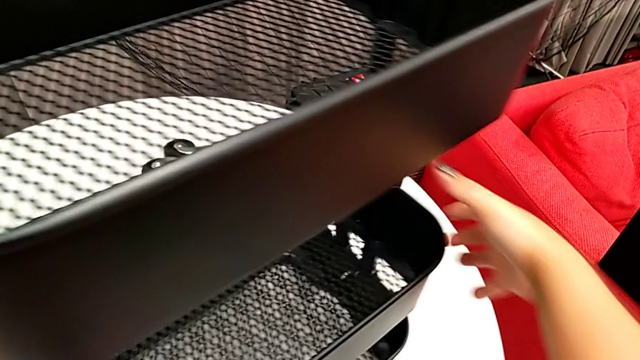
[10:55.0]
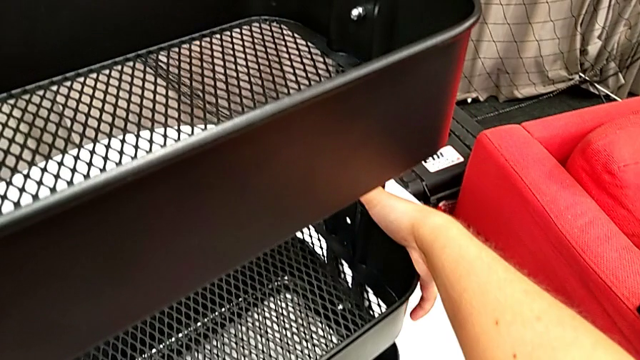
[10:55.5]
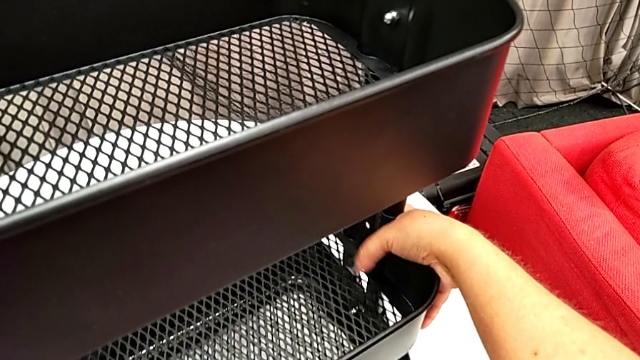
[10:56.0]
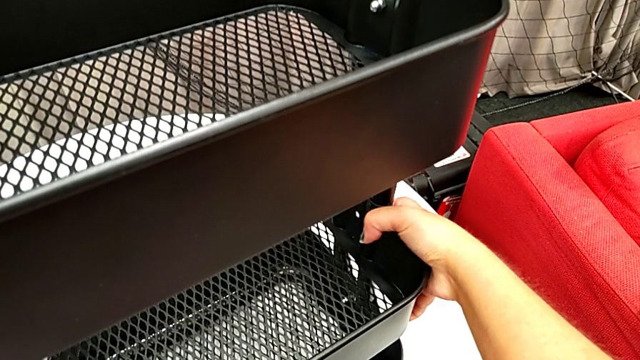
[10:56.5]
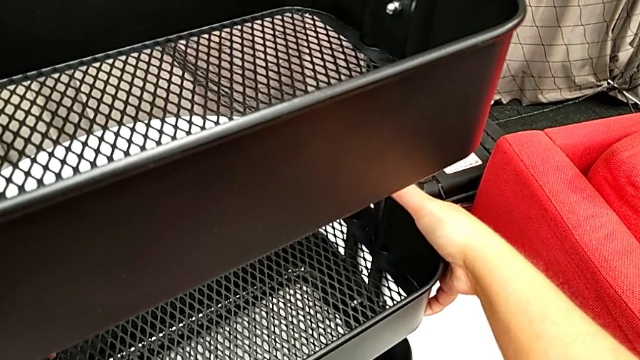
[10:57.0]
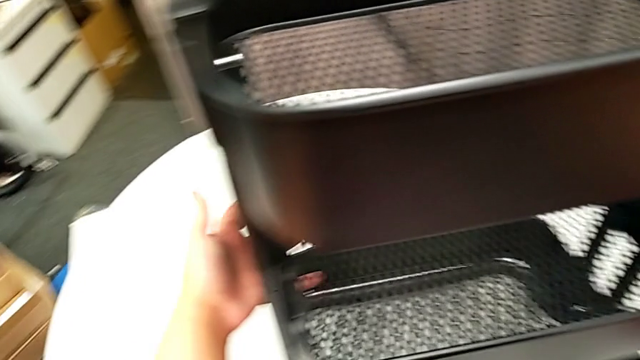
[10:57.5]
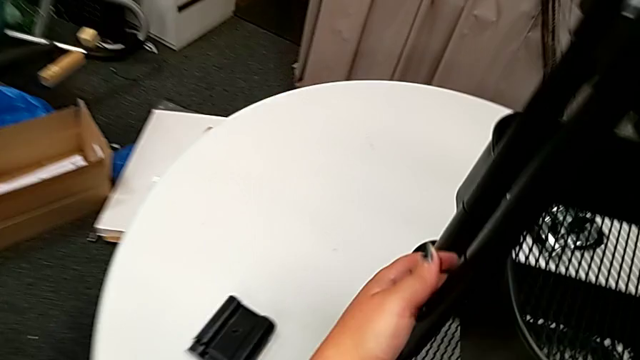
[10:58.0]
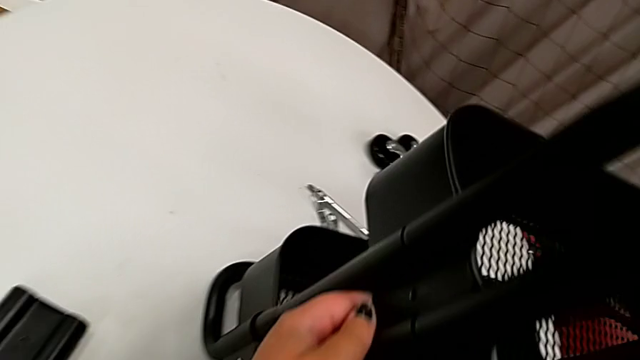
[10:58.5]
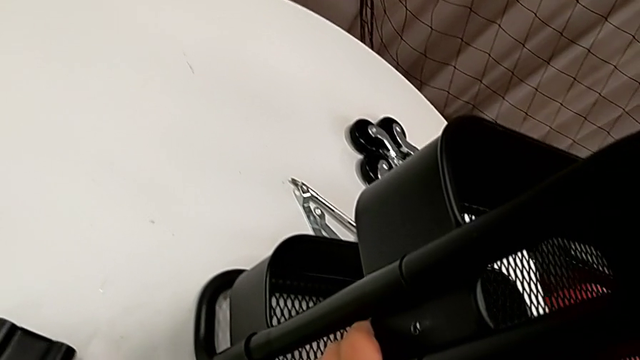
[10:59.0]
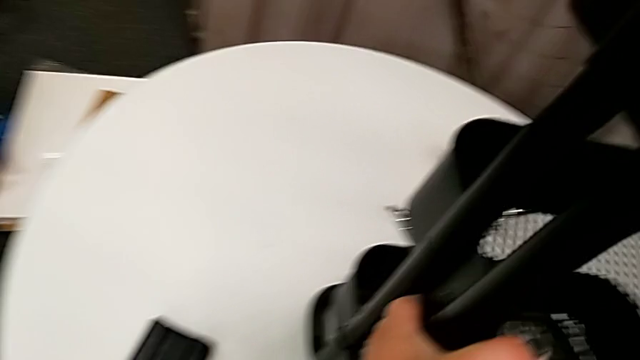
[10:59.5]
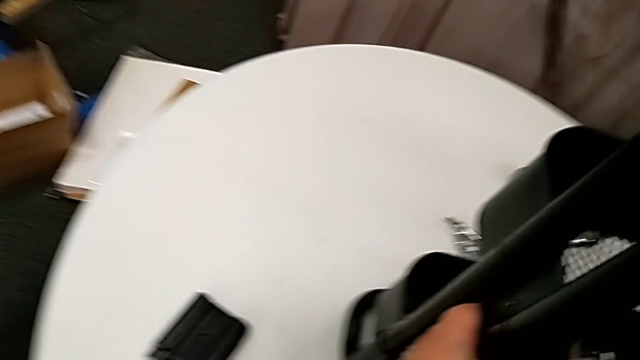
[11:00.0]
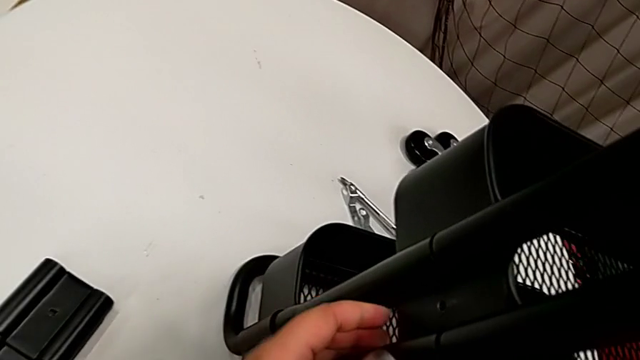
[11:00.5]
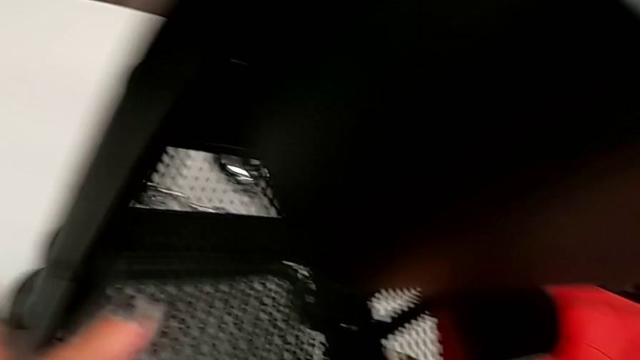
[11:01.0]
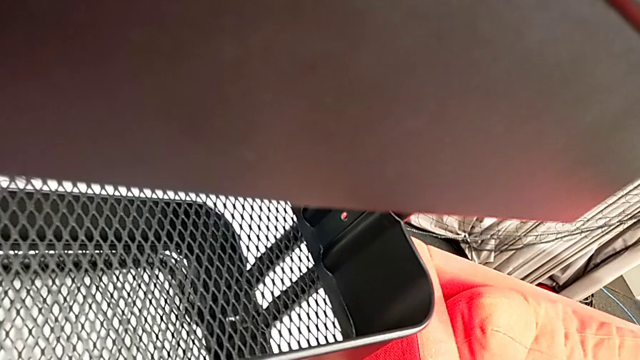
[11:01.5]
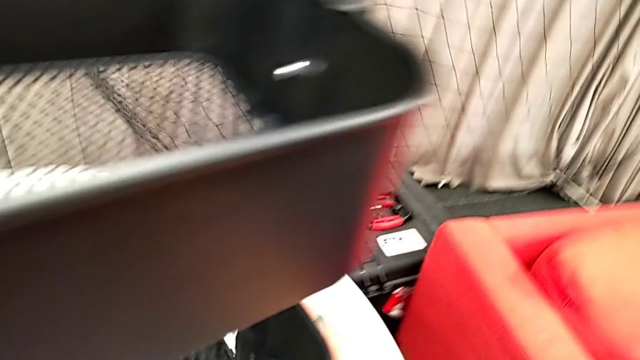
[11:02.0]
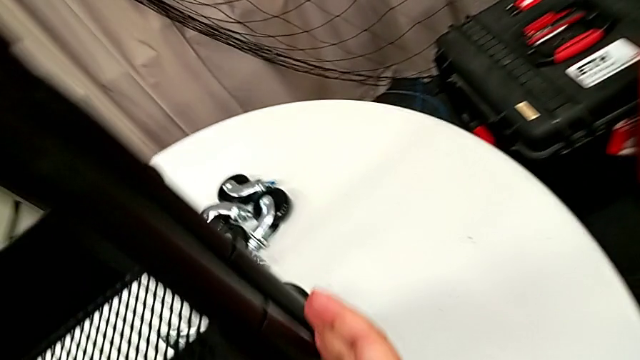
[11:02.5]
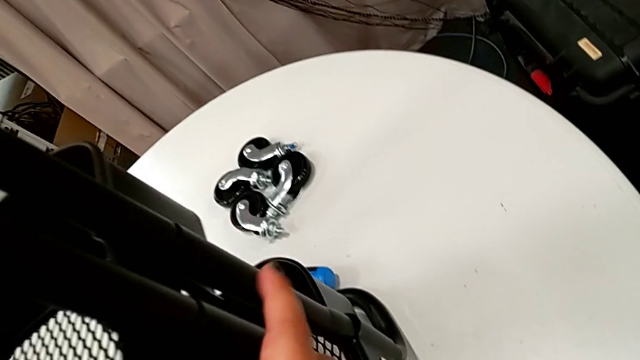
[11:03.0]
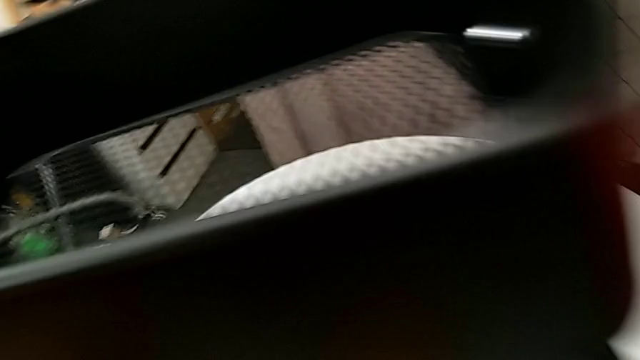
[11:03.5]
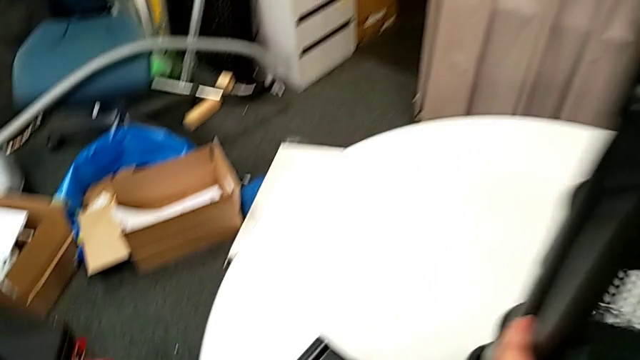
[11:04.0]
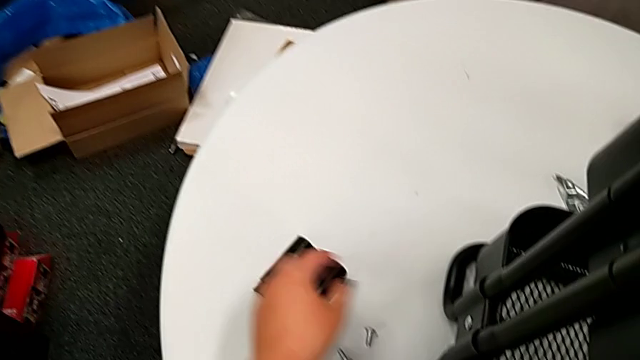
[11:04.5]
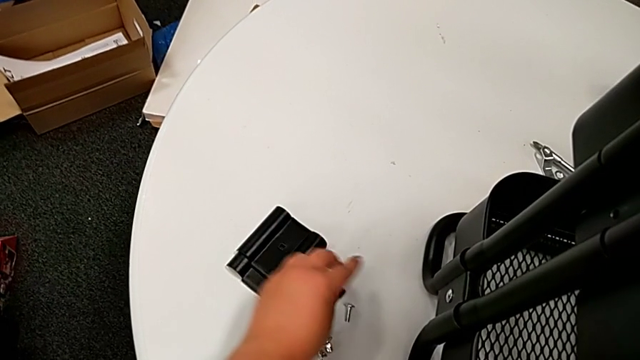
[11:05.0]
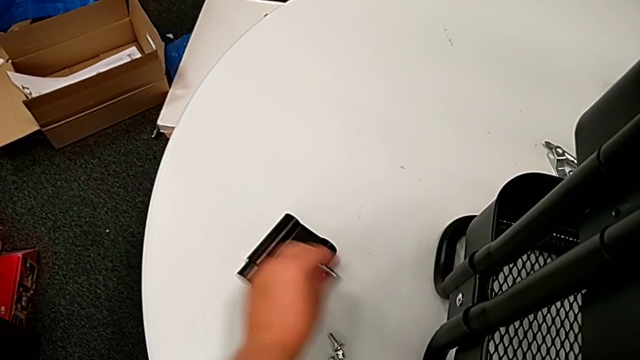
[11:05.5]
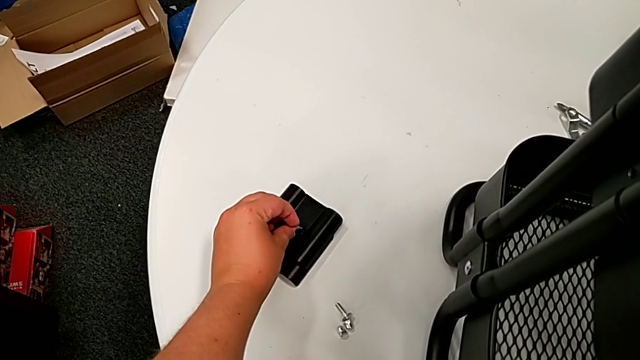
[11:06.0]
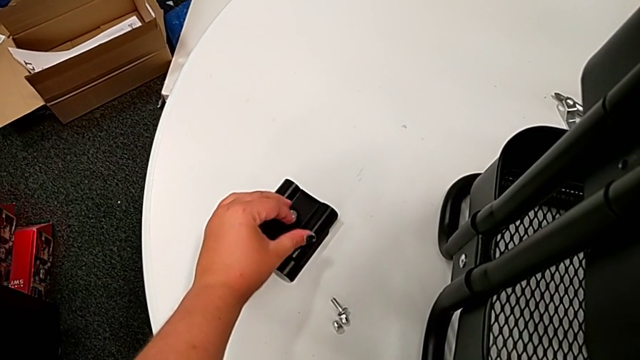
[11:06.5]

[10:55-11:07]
The camera wearer is attaching the middle tray to the side bars. They align the middle grid tray, inspect the grid tray, grab the bolt and insert it.

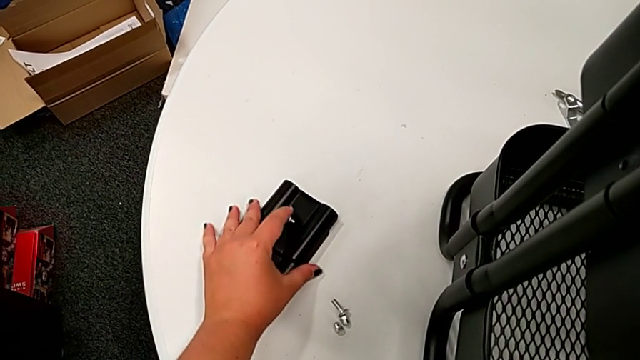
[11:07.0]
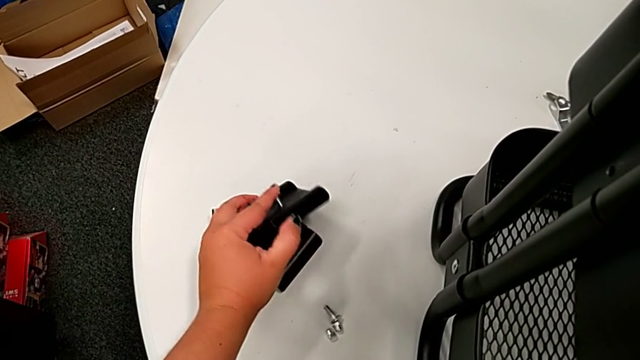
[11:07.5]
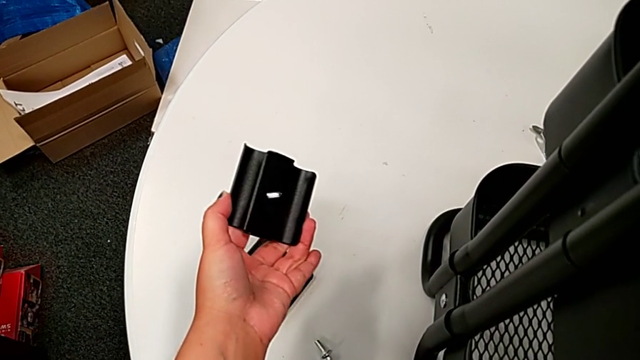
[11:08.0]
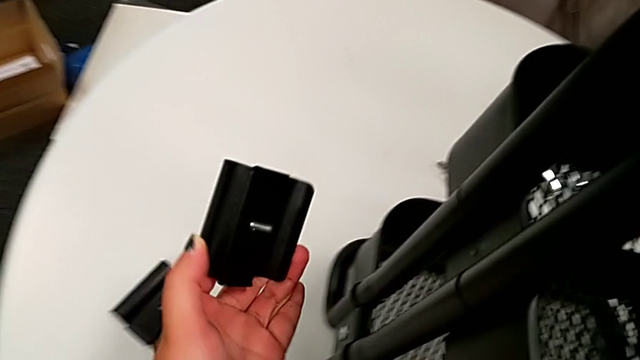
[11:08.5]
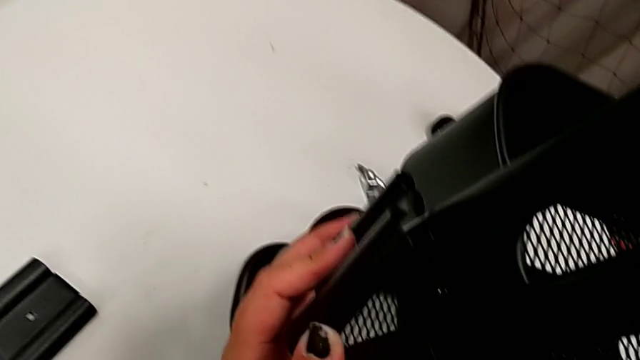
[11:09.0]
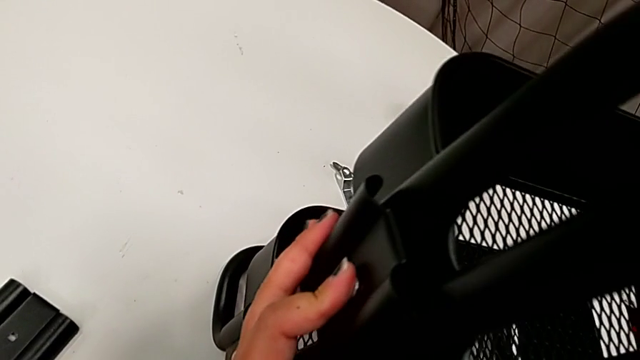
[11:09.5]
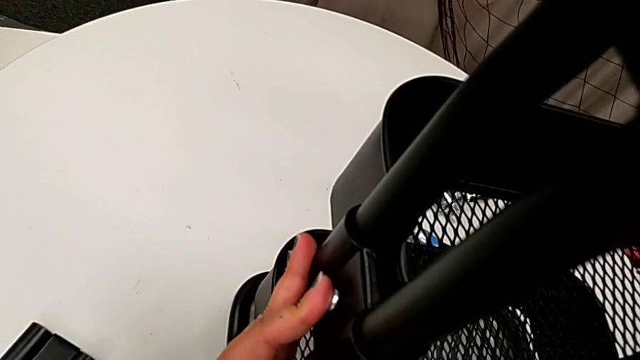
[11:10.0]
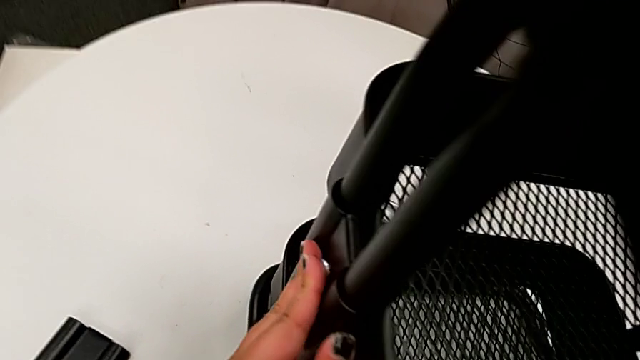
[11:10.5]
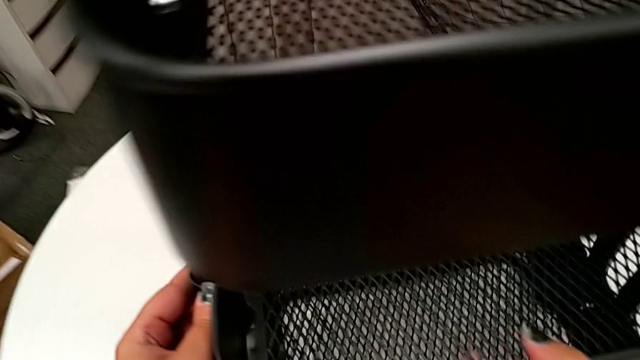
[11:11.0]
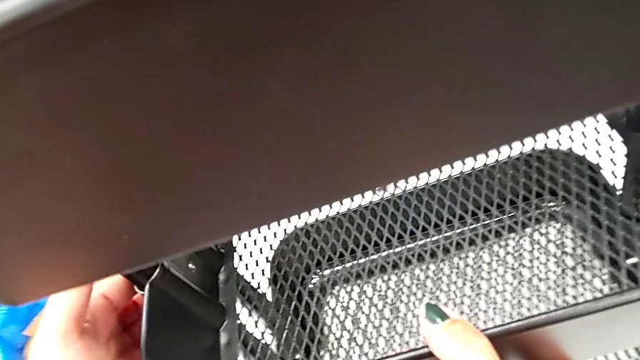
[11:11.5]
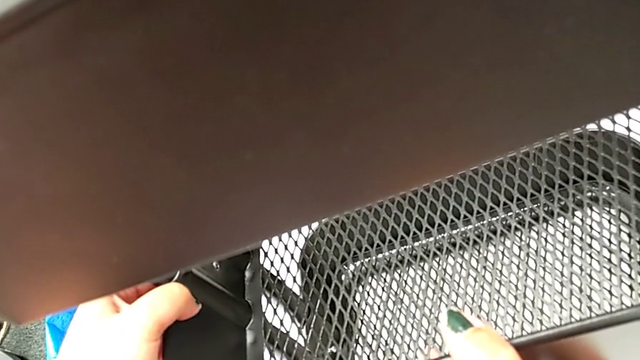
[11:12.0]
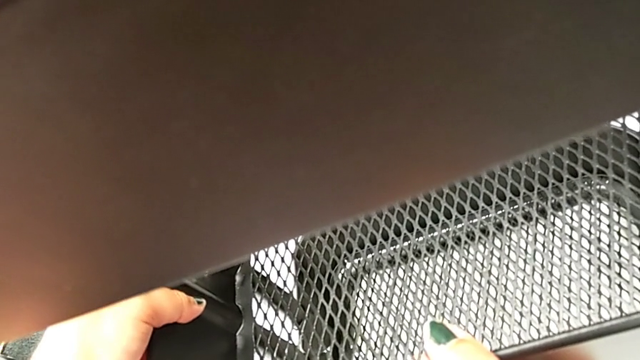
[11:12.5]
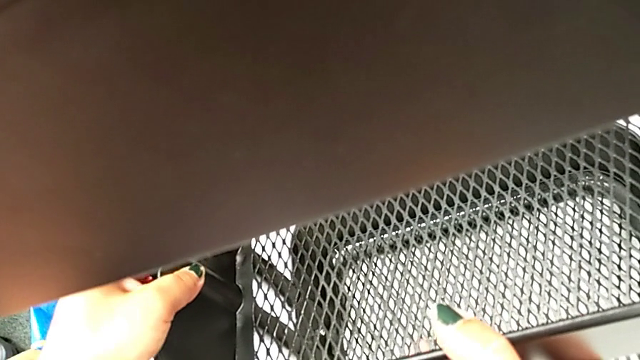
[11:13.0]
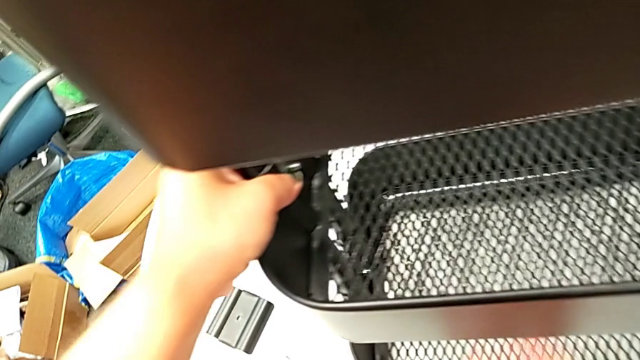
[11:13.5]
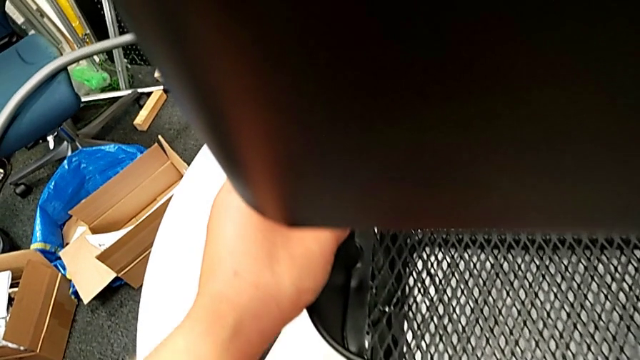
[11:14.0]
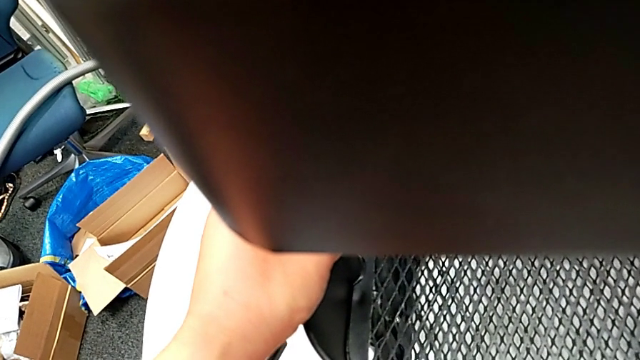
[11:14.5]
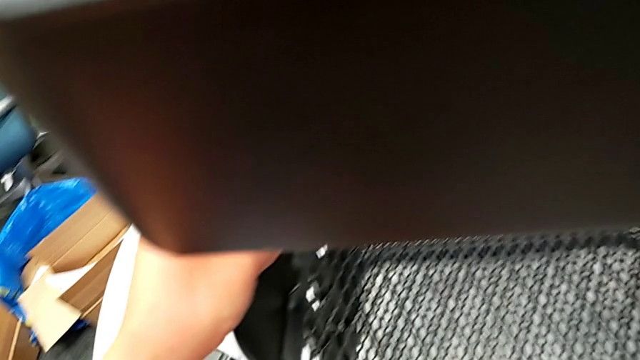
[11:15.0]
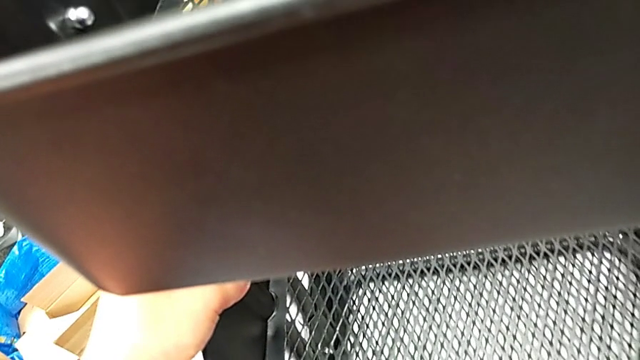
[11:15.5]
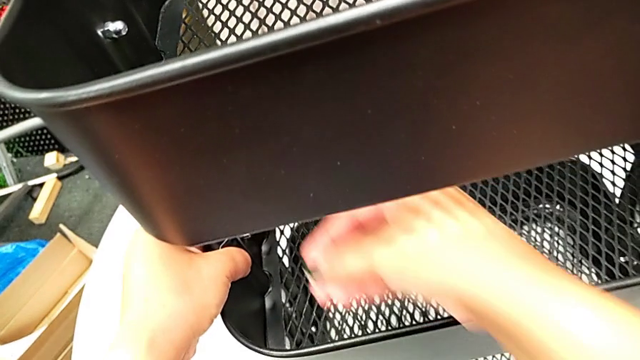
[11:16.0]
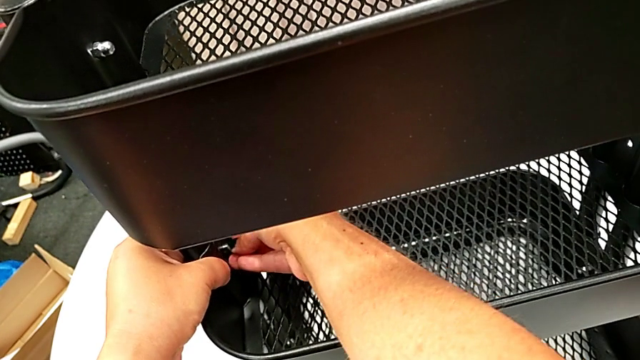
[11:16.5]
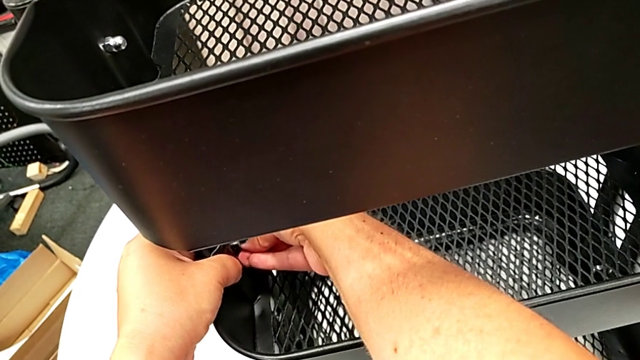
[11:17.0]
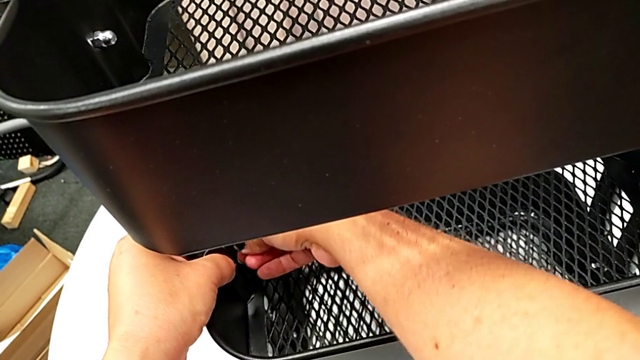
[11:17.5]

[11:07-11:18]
The camera wearer is attaching the middle tray to the side bars. They grab the bracket, place it, insert the bolt, hold the bracket and insert the hexagon cap nut.
